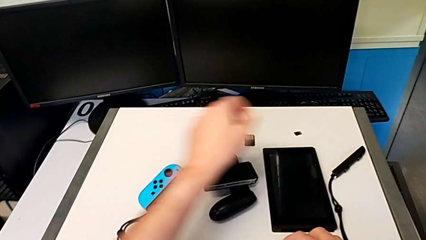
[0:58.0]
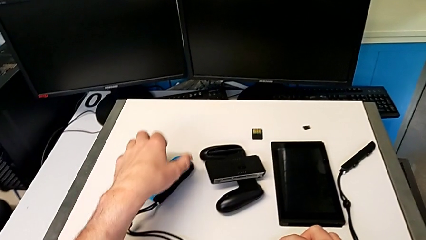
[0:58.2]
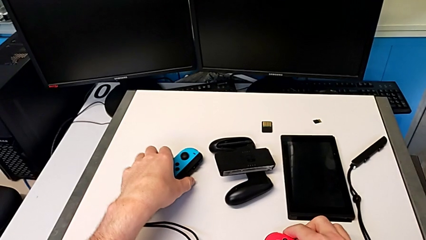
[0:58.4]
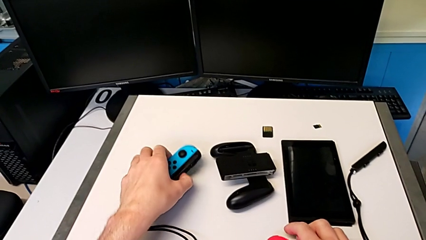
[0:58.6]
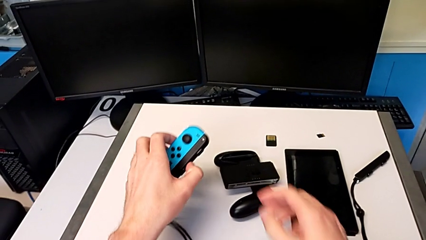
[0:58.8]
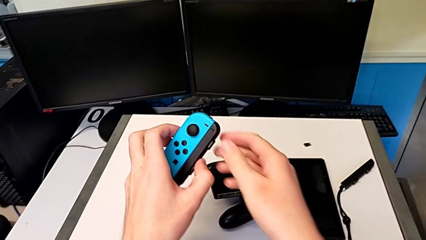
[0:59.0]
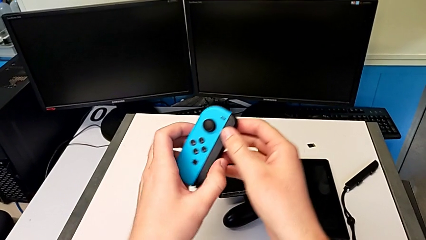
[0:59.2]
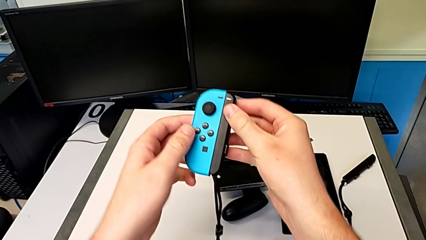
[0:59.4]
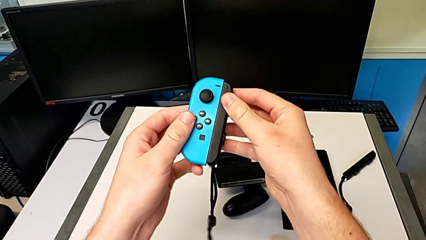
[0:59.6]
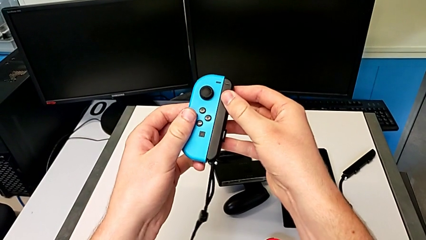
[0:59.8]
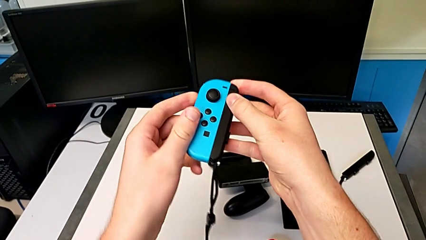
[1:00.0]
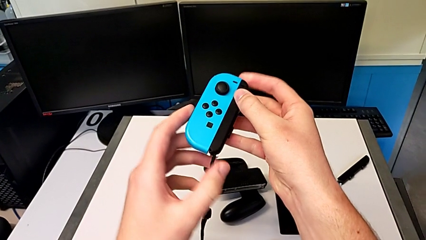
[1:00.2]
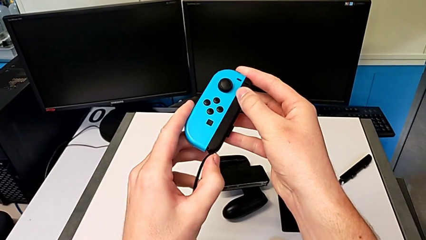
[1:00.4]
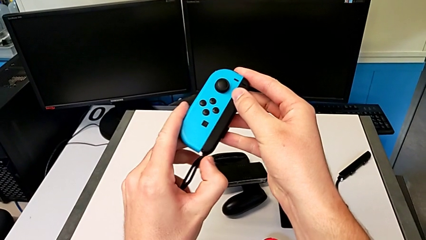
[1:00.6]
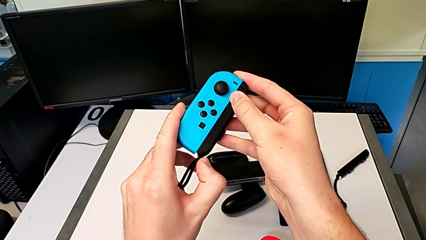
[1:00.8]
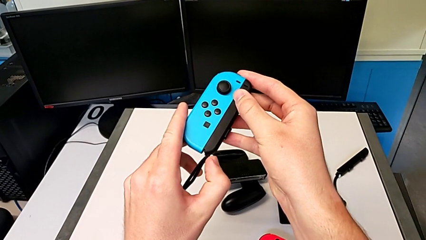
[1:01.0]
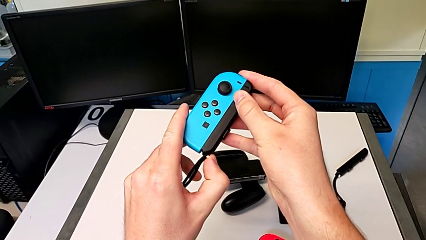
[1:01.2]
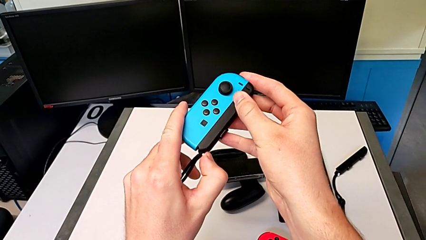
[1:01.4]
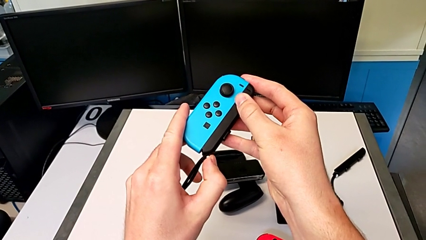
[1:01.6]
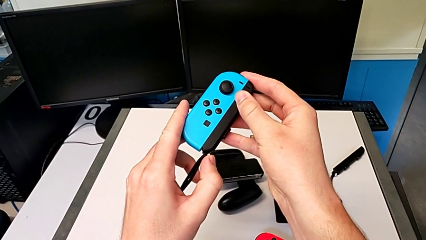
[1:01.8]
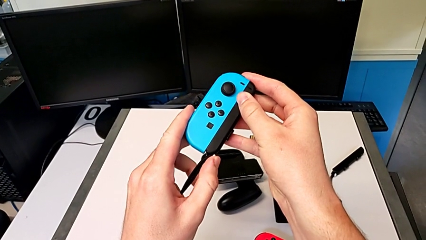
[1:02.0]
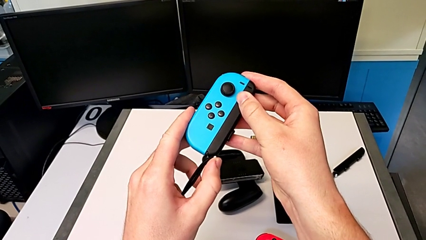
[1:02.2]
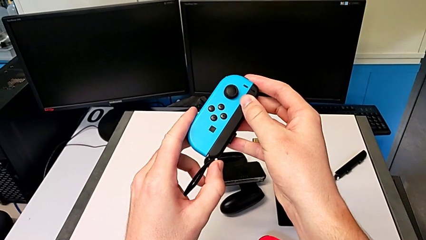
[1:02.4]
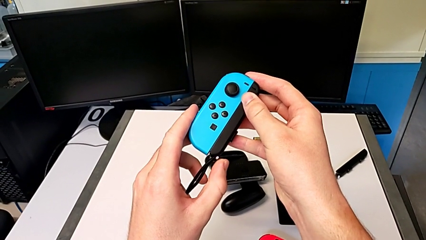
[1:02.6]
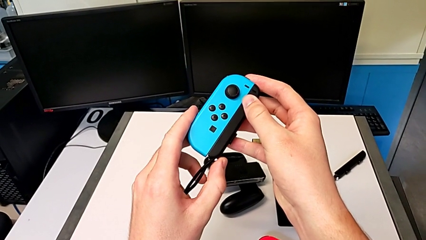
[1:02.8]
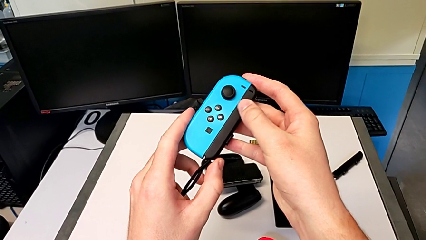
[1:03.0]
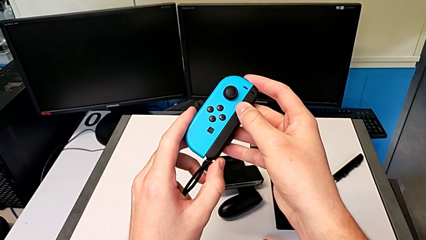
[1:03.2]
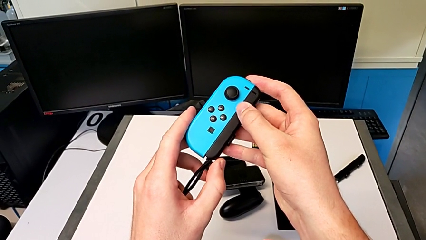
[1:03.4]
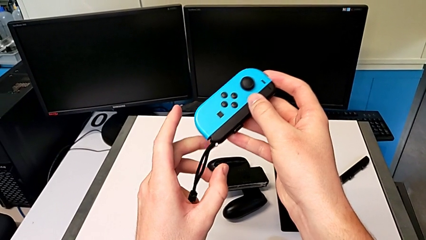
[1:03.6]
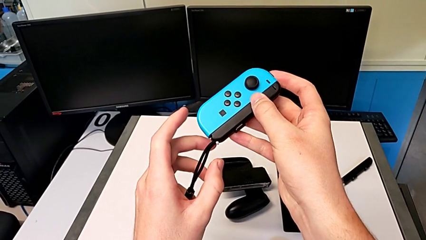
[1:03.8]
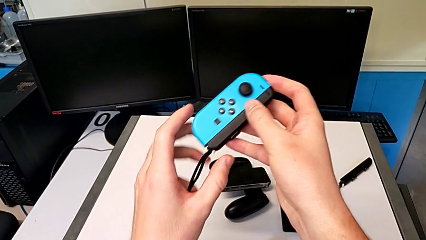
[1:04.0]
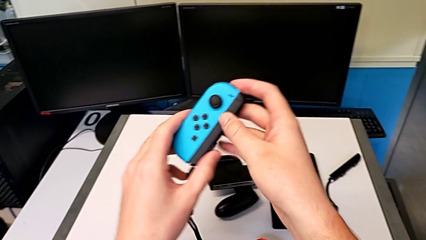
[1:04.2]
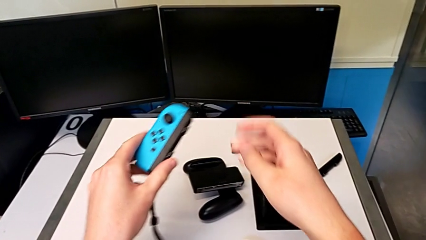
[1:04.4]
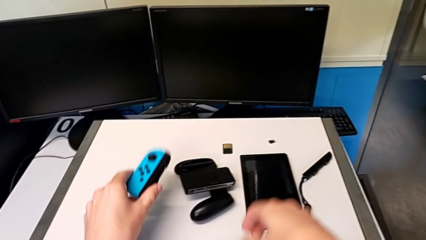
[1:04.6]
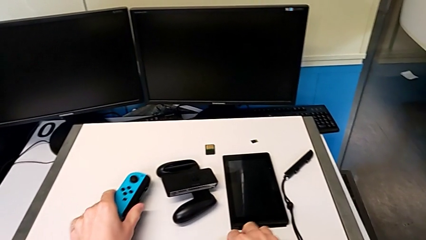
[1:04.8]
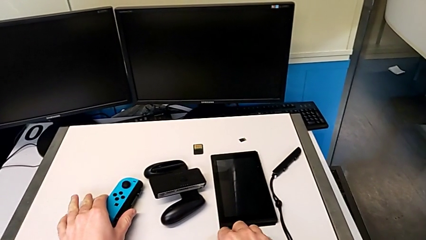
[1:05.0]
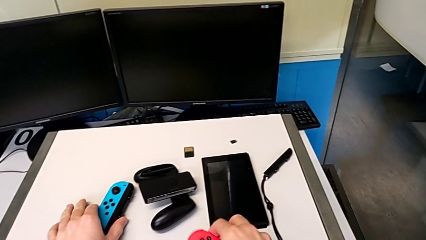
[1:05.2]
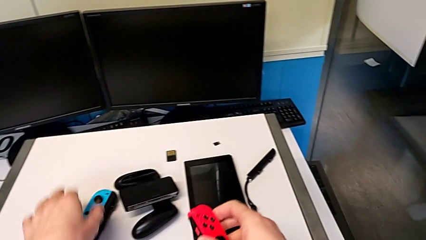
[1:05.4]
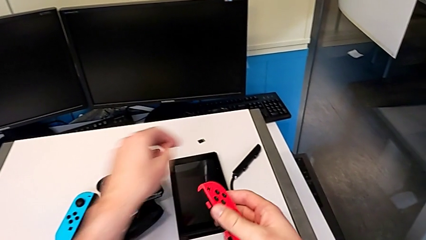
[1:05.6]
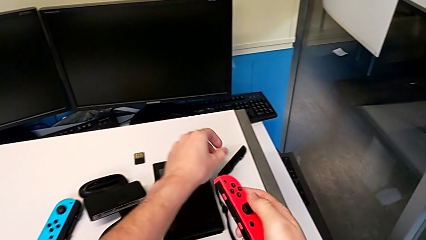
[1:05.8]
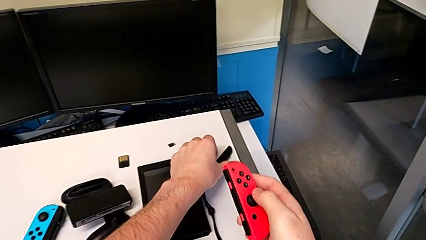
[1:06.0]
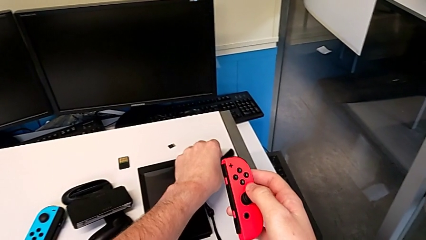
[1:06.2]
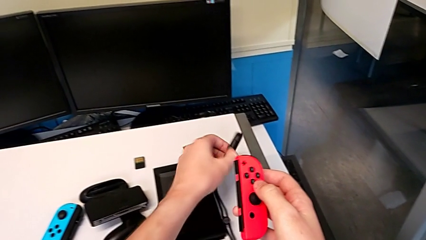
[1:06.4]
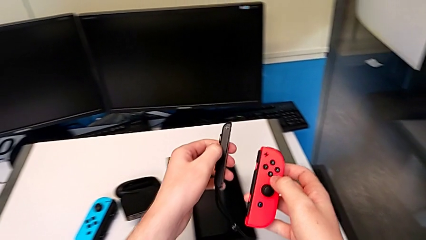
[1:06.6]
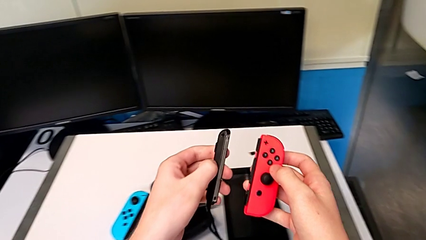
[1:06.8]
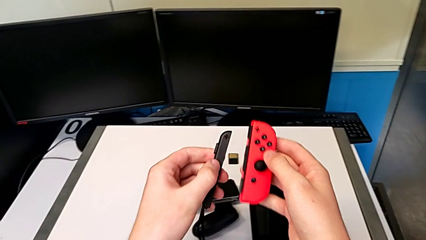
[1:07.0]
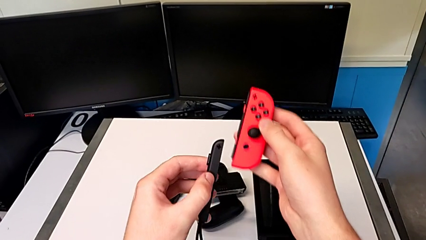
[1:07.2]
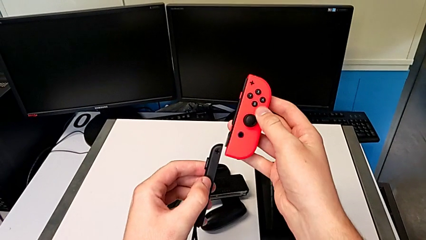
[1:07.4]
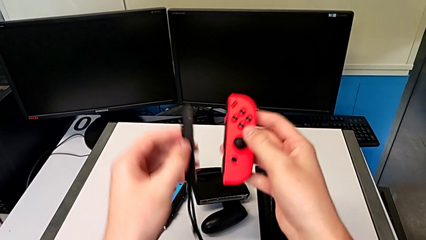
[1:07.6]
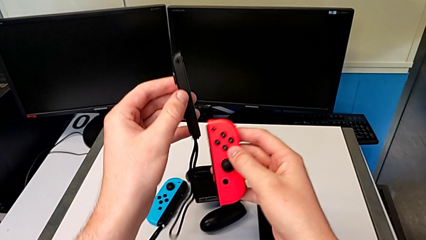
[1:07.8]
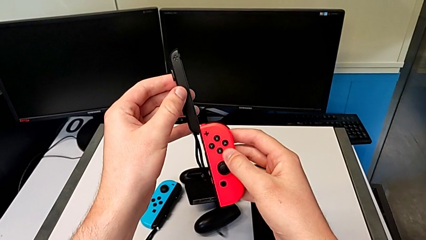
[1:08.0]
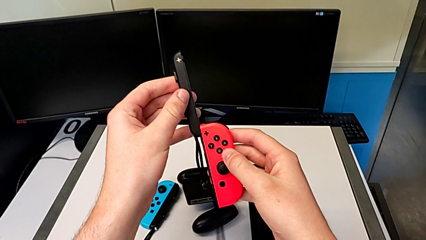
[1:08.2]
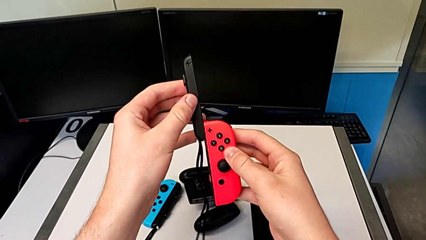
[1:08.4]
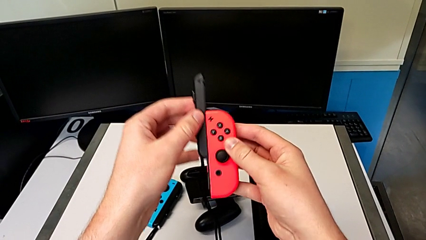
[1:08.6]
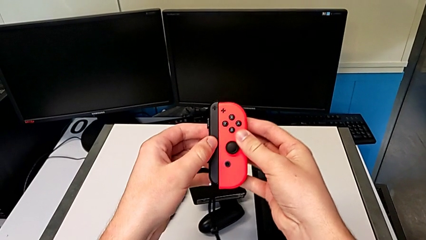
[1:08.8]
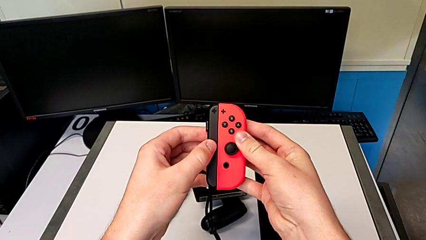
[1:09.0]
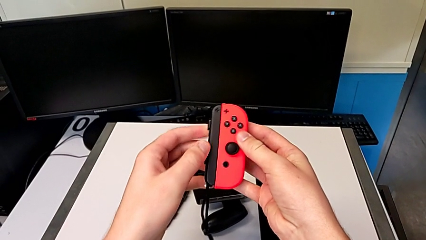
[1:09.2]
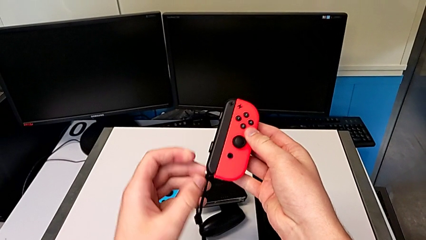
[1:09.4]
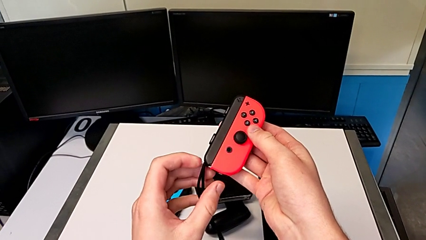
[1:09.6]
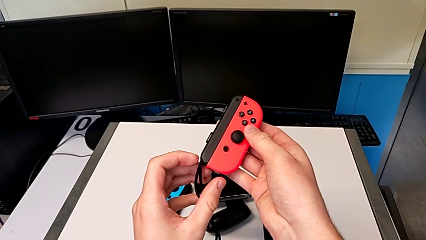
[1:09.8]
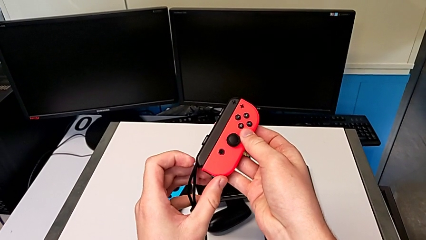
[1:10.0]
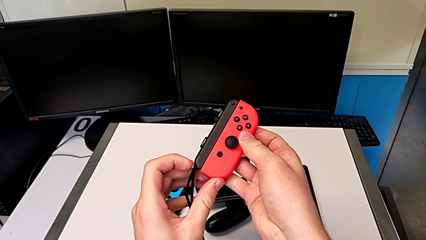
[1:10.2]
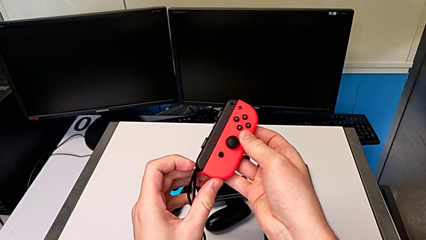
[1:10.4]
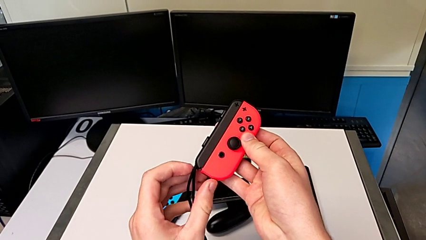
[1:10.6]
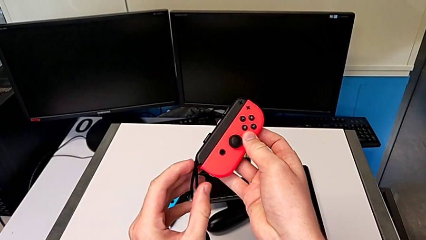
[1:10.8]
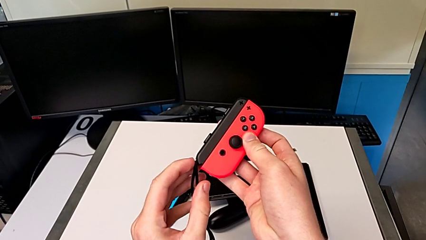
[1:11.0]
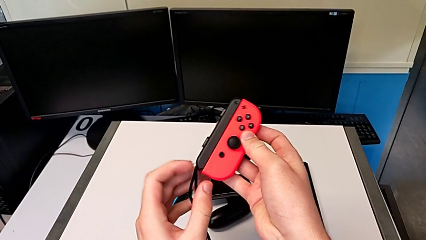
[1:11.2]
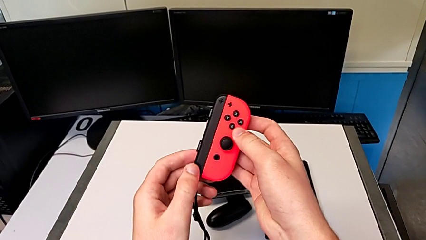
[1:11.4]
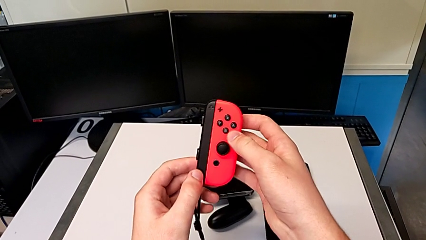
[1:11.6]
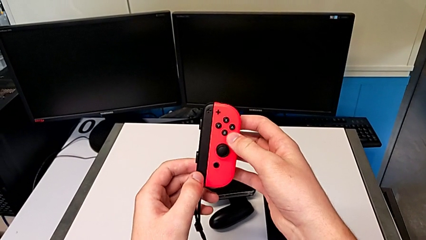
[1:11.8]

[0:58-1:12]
The camera wearer is changing to Joy-Con straps. They grab the blue Joy-Con controller, press the white button, place the blue Joy-Con controller, grab the red Joy-Con controller, slide it and press the white button.

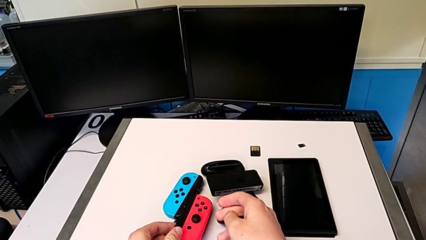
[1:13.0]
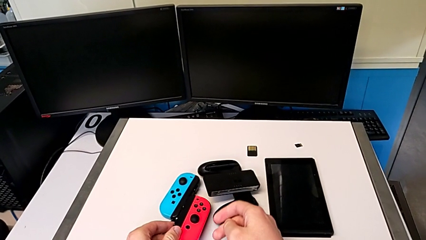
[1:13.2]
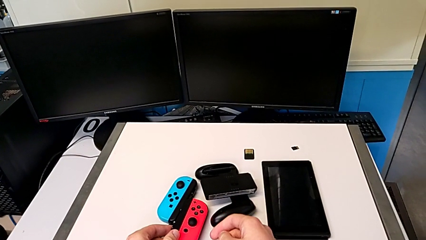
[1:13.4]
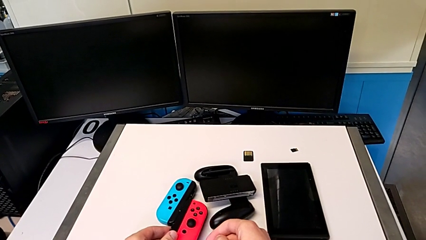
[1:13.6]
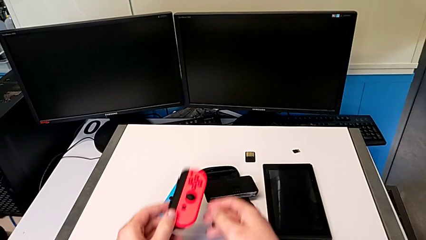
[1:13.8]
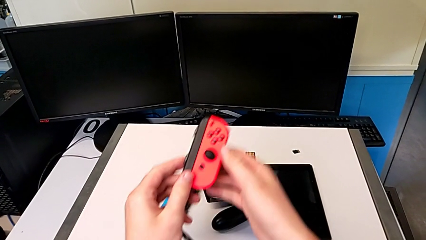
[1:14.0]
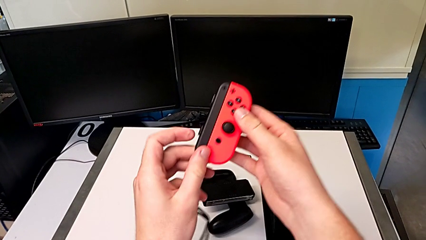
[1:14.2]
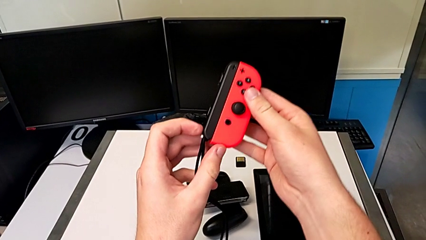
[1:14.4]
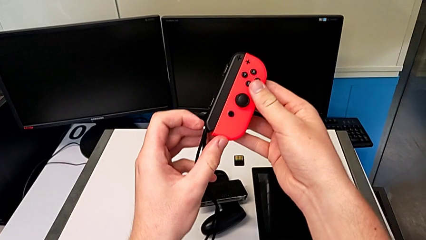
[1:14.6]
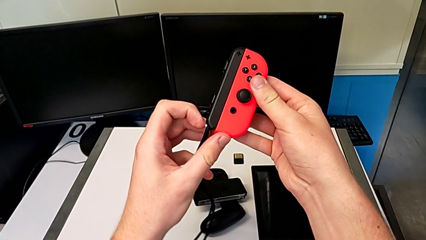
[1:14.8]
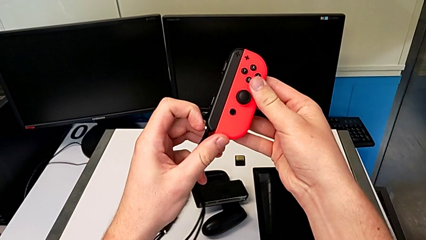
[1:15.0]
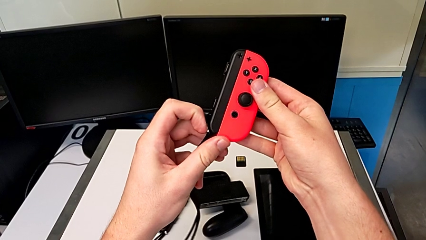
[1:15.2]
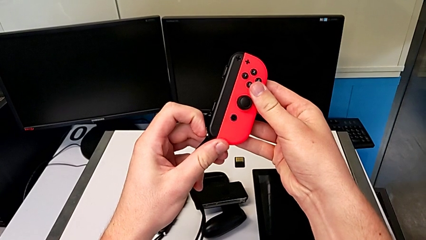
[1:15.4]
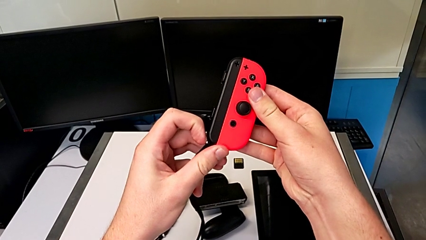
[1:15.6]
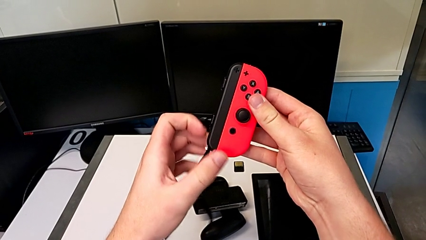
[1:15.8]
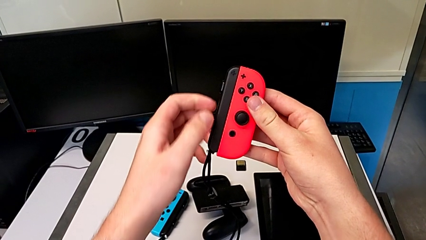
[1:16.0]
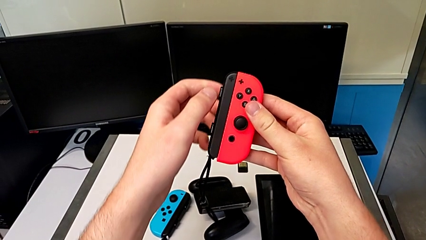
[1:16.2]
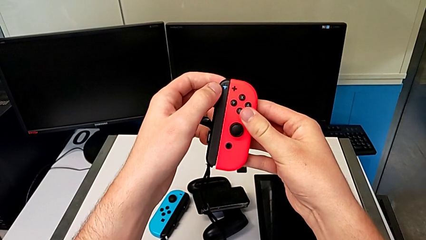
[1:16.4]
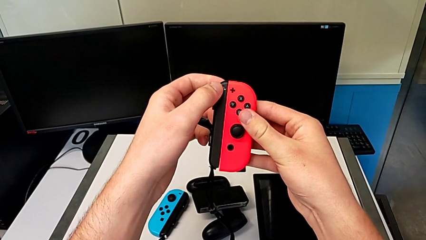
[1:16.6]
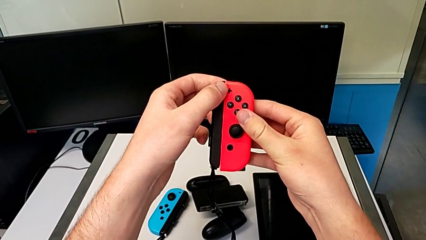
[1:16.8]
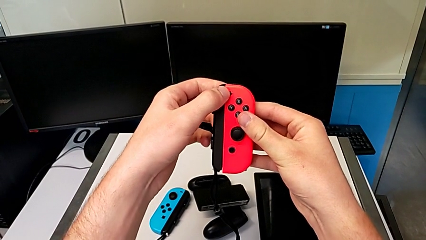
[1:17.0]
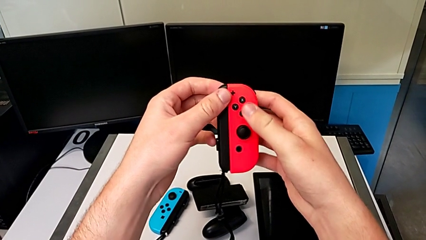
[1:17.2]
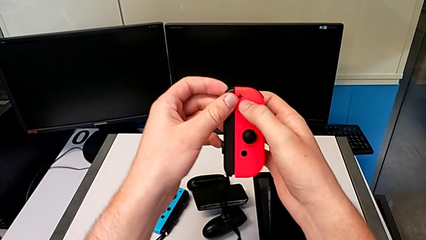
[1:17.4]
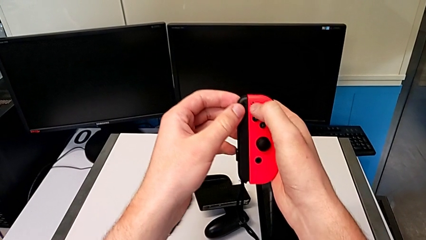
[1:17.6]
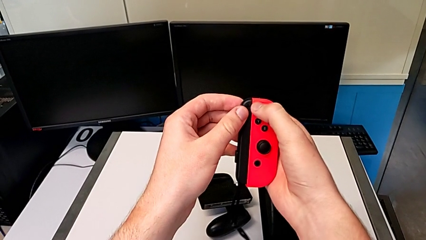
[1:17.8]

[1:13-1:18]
The camera wearer is changing to Joy-Con comfort grip mode. They grab the red Joy-Con controller and press the white button.
